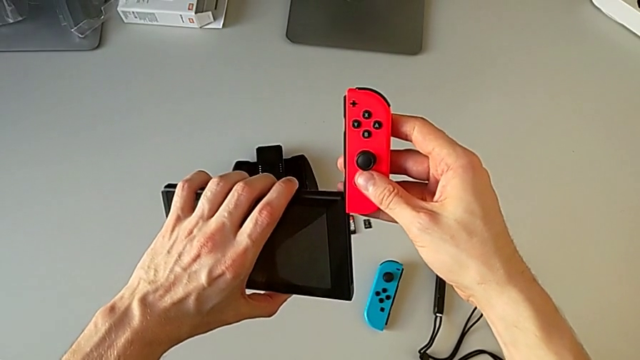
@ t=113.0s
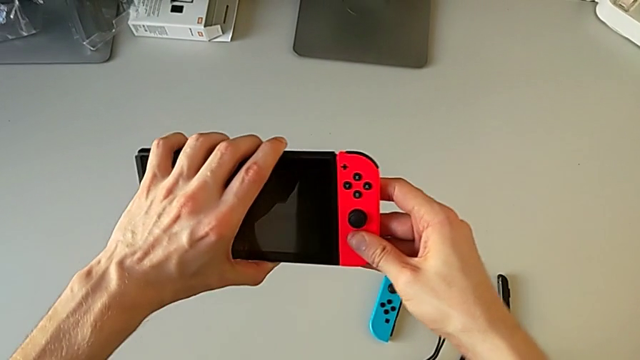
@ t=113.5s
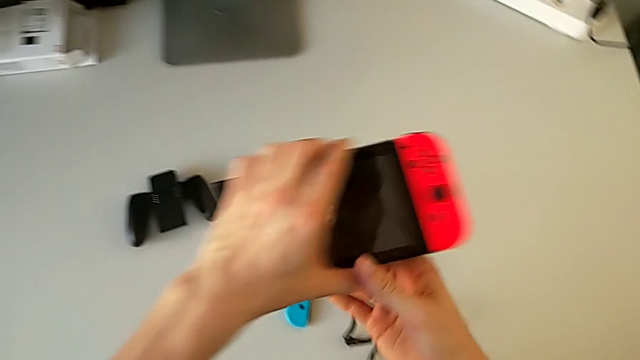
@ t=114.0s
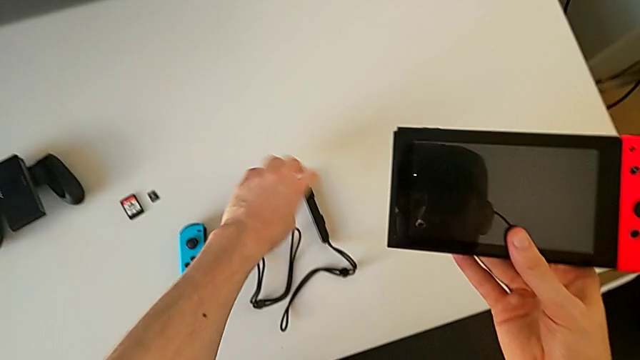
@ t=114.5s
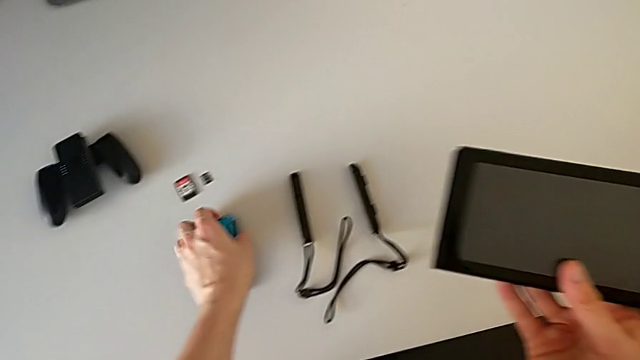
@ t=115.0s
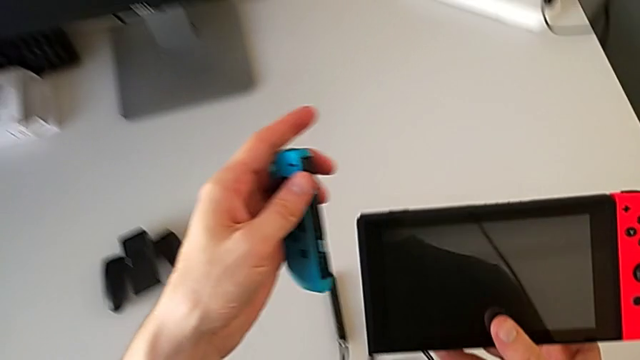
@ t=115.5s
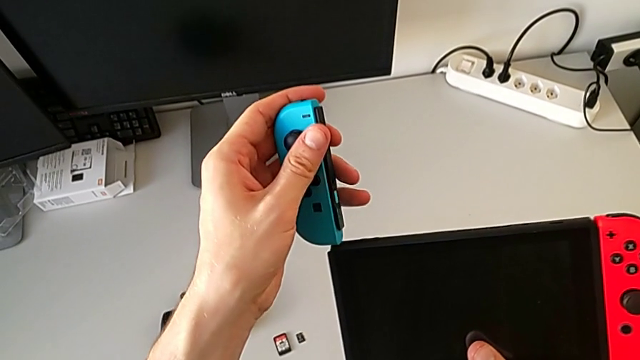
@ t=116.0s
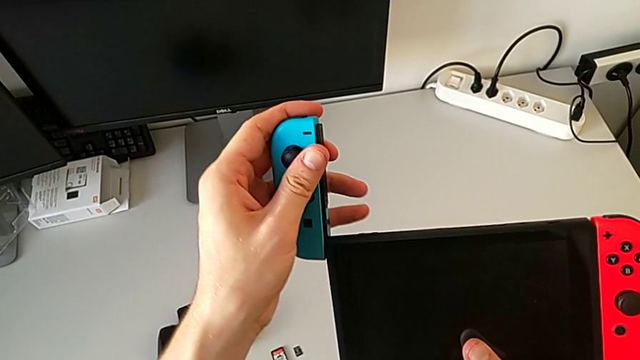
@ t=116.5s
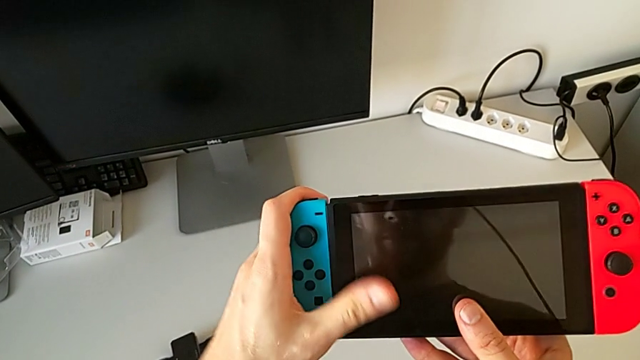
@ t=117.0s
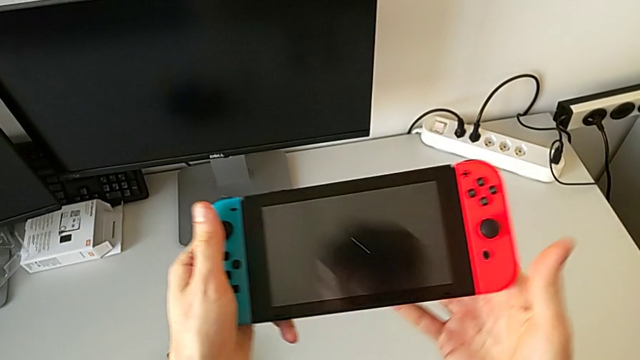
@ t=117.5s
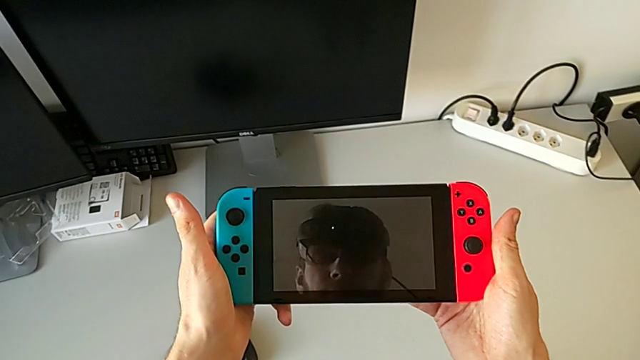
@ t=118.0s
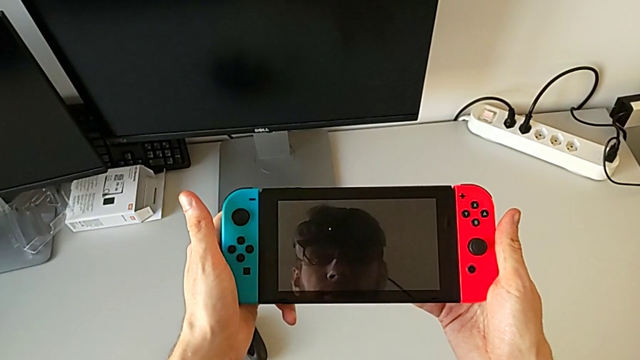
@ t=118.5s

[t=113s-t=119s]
The camera wearer is placing the two Joy-Con controllers onto the screen. They assemble the red Joy-Con controller and assemble the blue Joy-Con controller.

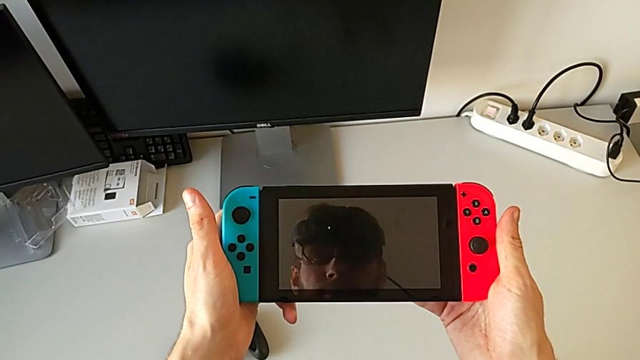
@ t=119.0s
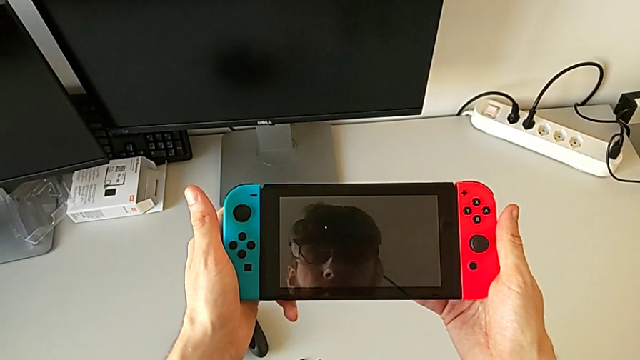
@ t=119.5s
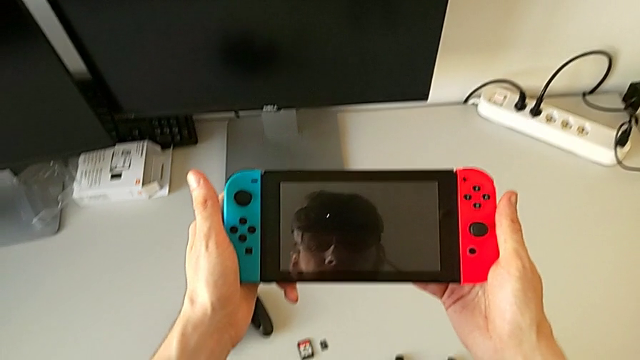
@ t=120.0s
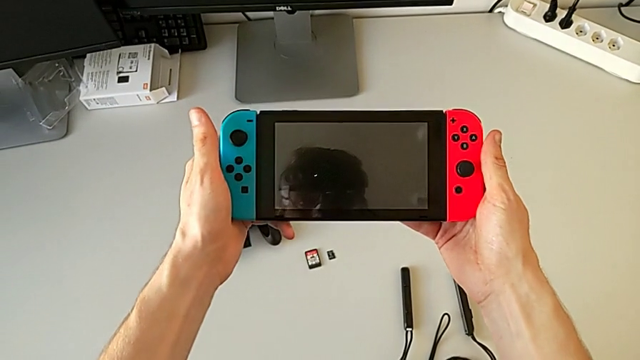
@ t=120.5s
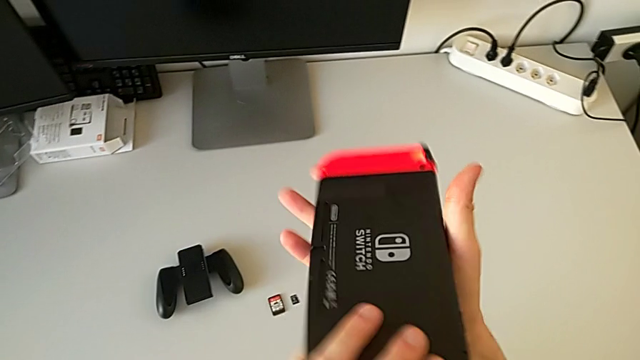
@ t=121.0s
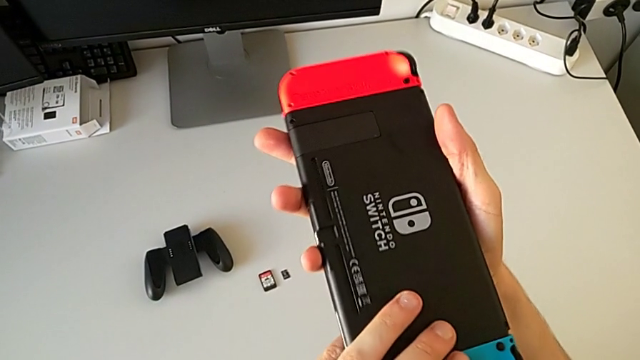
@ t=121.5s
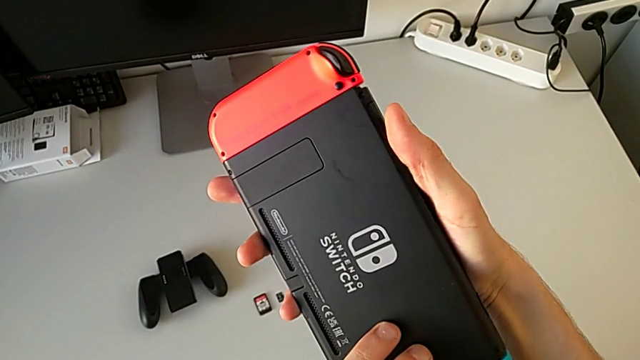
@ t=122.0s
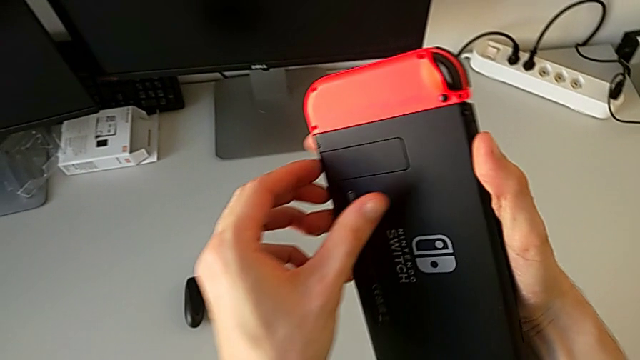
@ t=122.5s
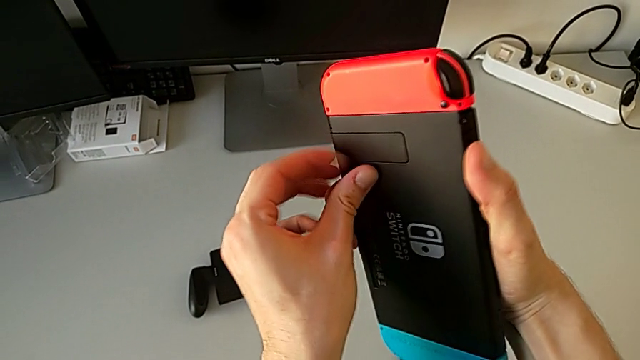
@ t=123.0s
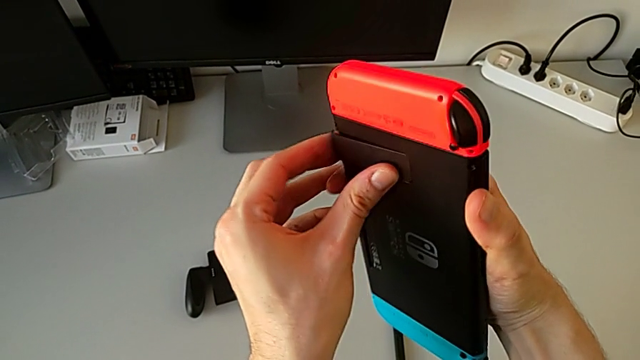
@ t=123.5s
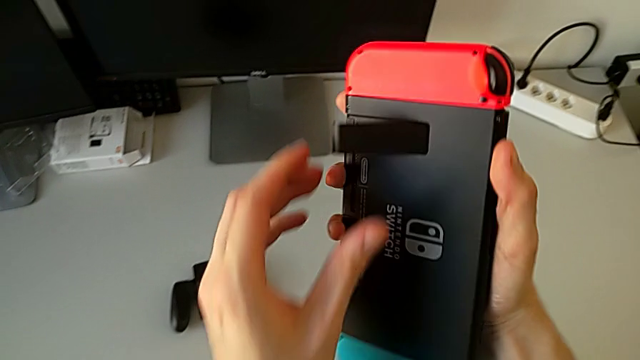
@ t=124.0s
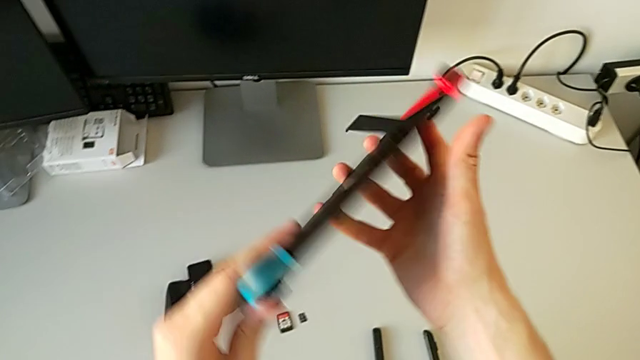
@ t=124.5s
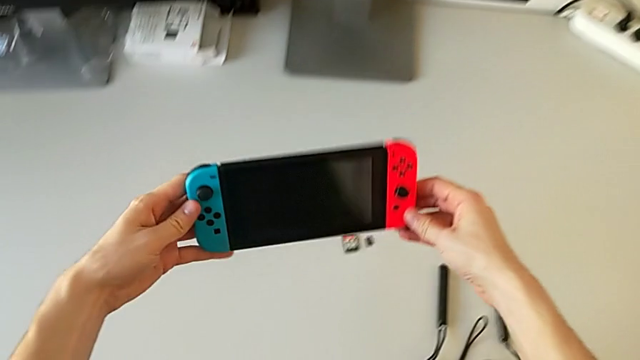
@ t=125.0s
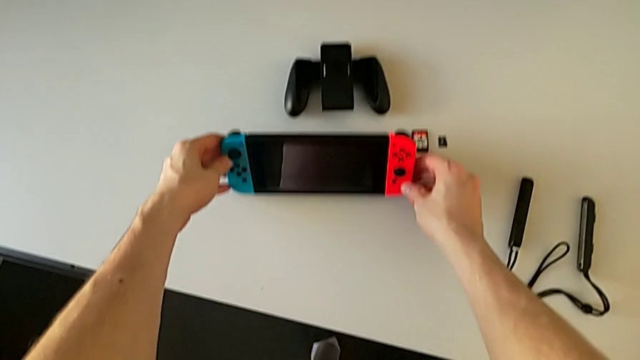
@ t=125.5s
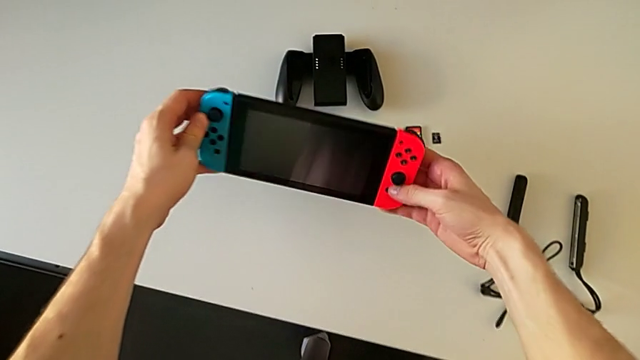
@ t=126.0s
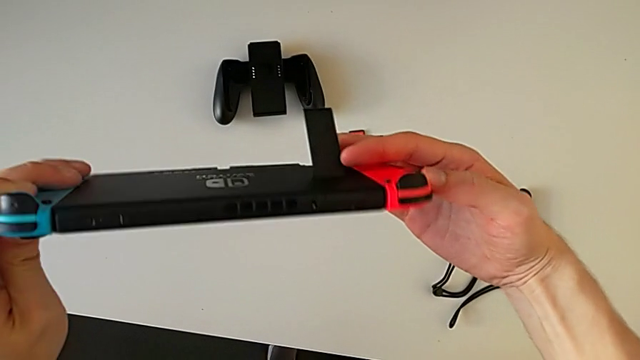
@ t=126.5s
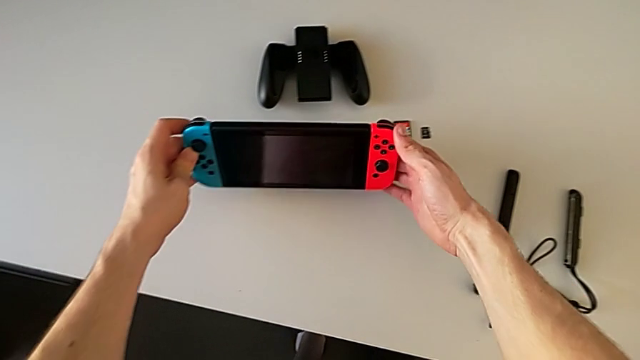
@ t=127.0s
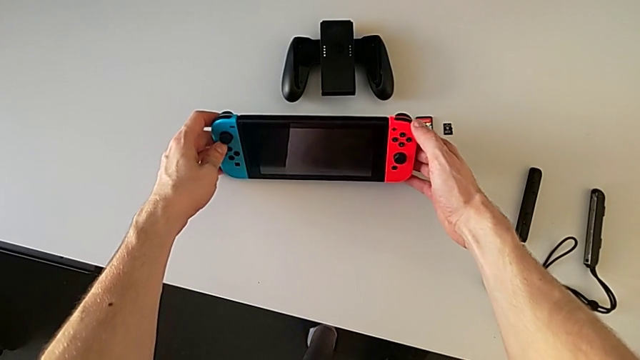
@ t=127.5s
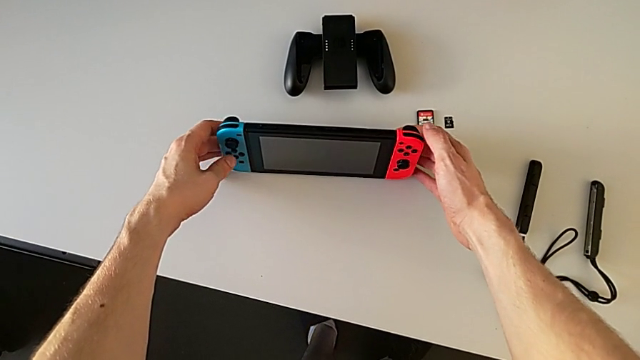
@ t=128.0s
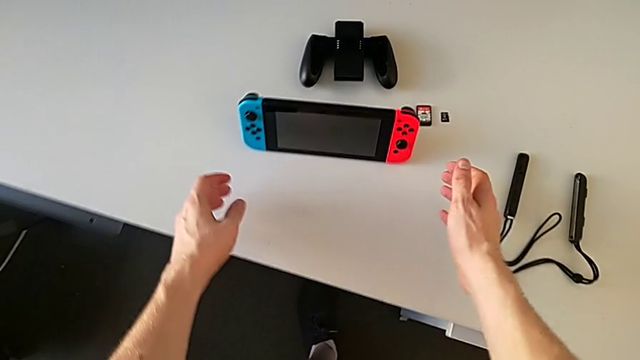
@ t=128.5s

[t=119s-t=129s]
The camera wearer stands the Nintendo on the table with the kickstand. They rotate the Nintendo Switch, open the kickstand and place the Nintendo Switch.

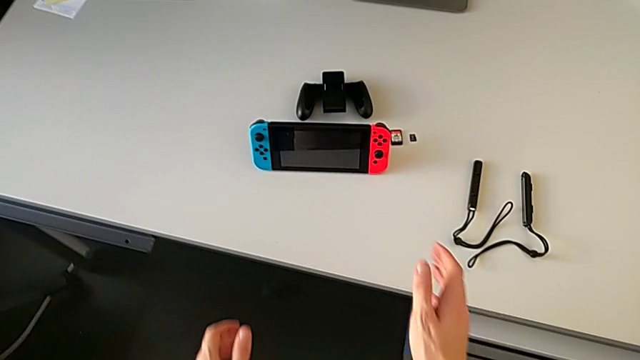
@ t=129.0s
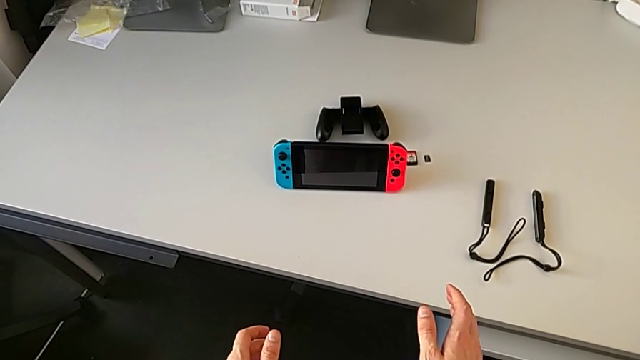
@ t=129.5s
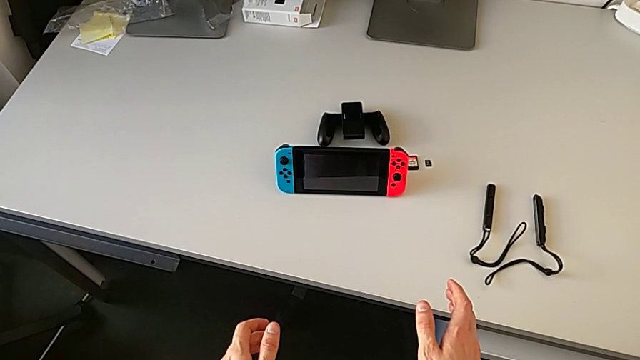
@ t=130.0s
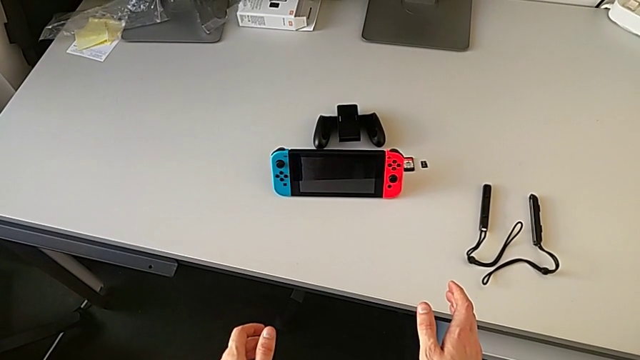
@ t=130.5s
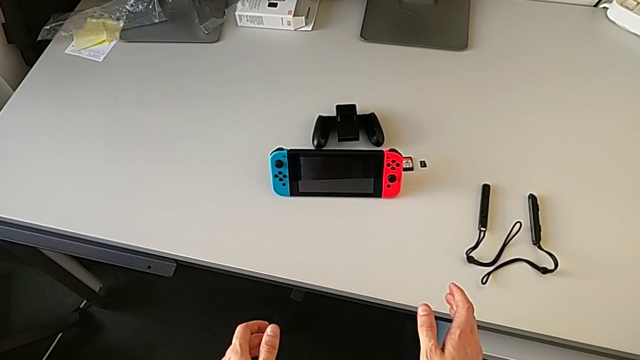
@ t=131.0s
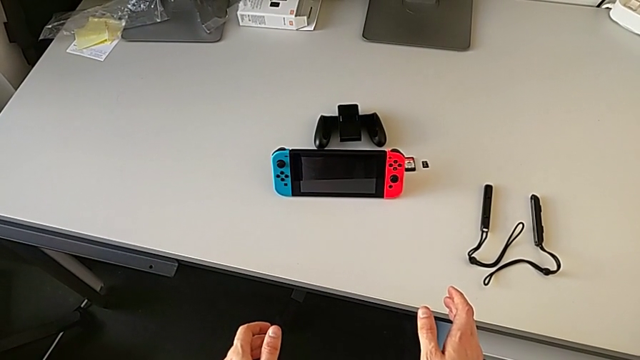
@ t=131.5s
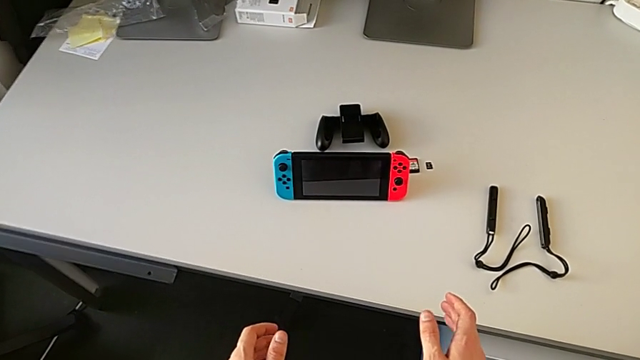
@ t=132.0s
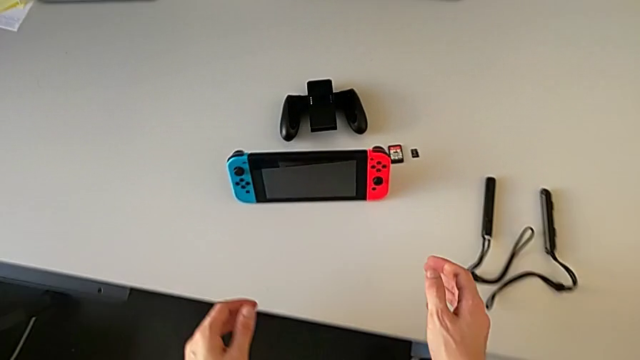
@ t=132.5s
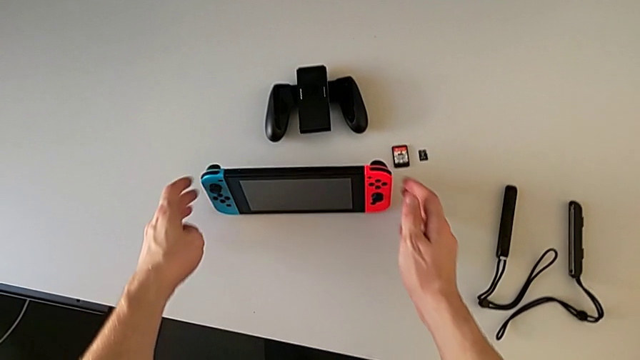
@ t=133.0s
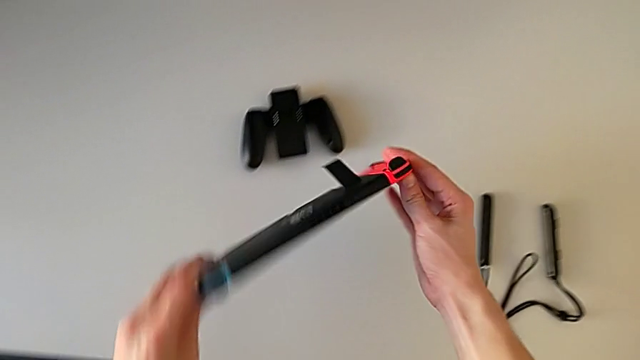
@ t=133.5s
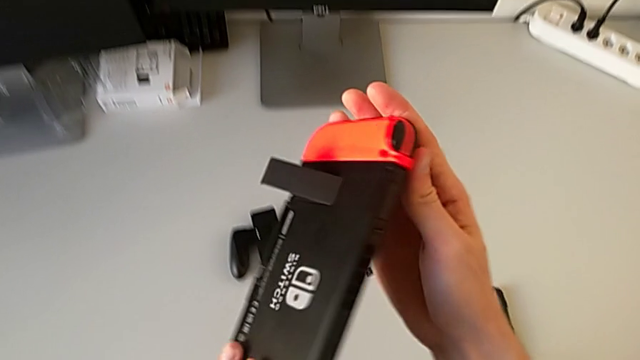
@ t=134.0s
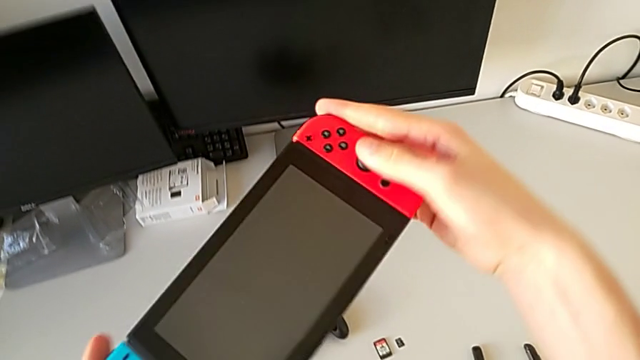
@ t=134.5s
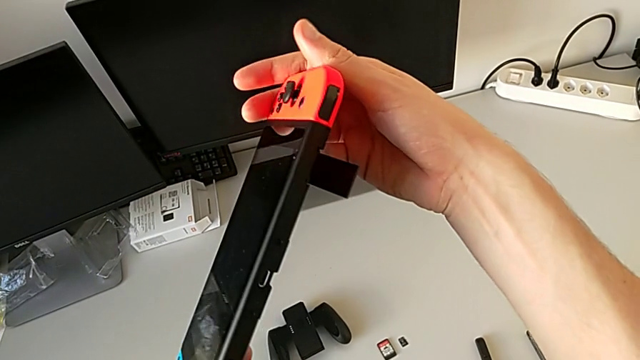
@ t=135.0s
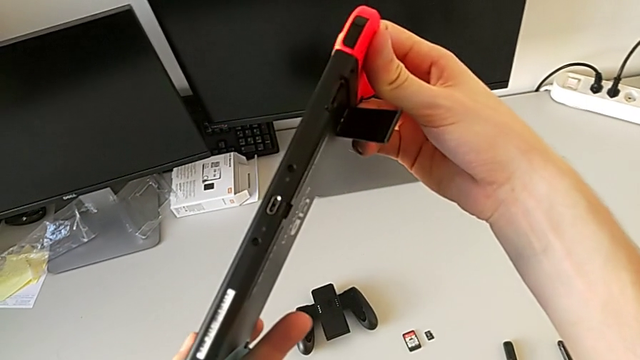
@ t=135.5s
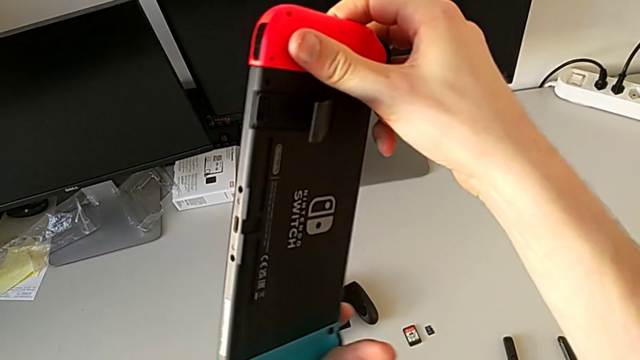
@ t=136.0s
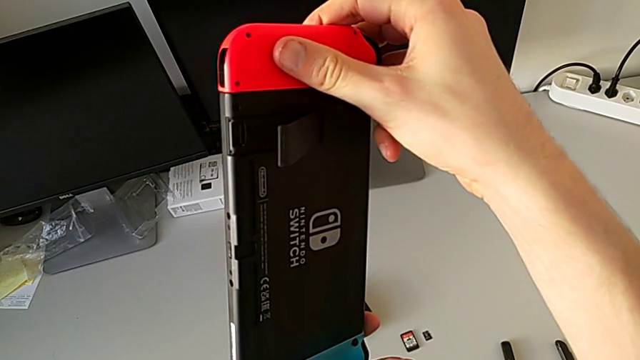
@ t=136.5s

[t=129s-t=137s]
The camera wearer is exchanging their game cards. They grab the Nintendo Switch and begin to close the kickstand.
